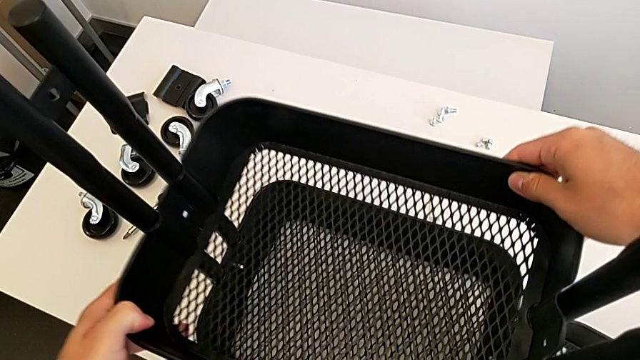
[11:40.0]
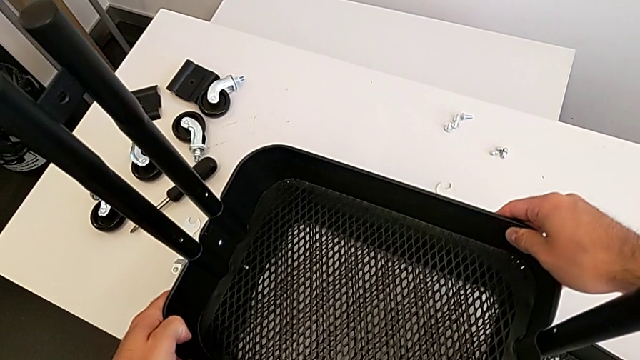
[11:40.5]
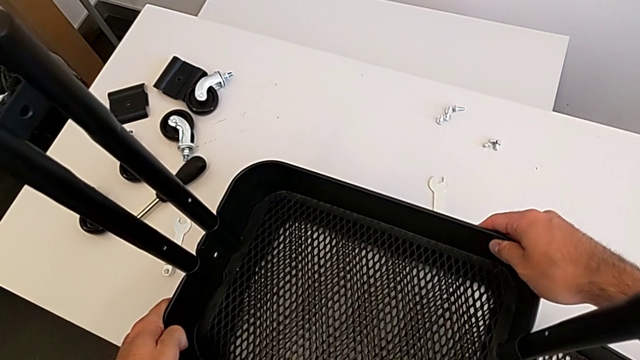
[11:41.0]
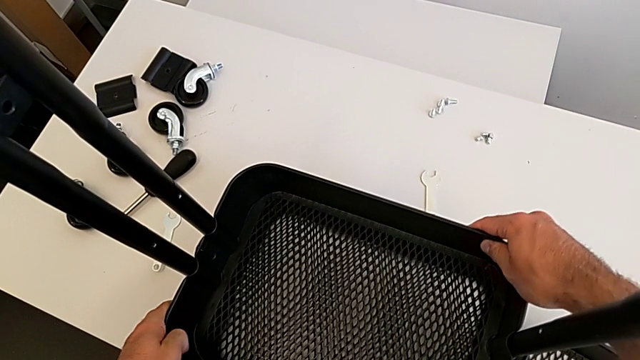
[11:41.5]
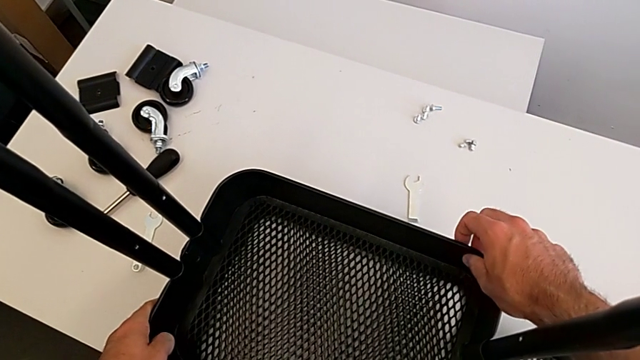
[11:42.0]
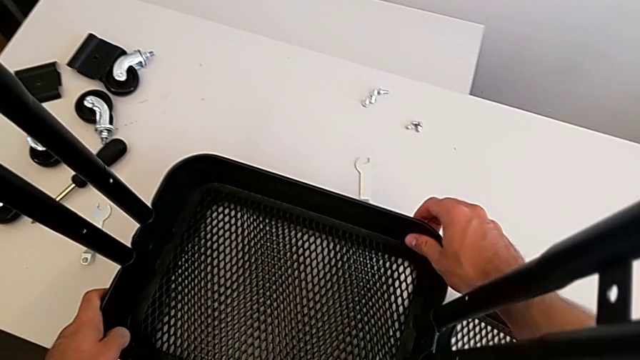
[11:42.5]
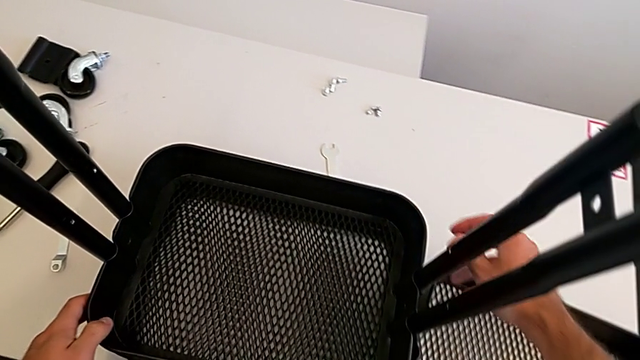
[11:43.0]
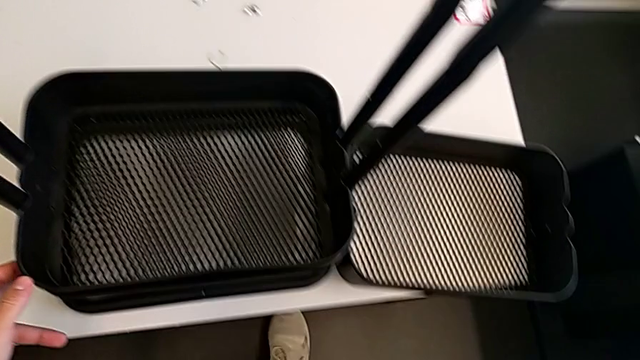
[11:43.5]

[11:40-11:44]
The camera wearer is placing the middle grid tray on the frame. They insert the middle grid tray.

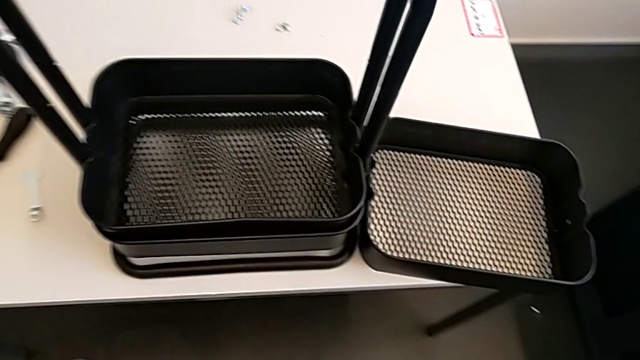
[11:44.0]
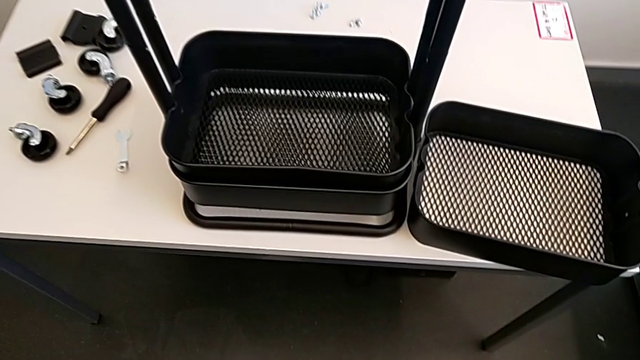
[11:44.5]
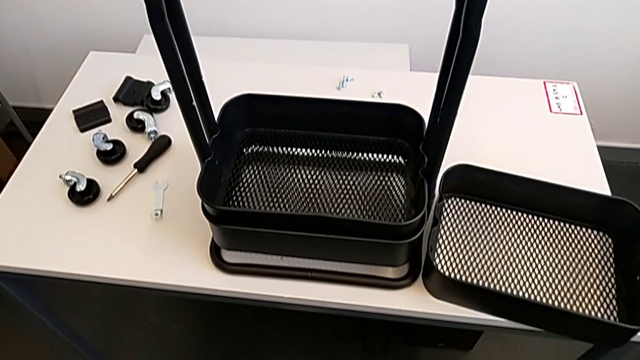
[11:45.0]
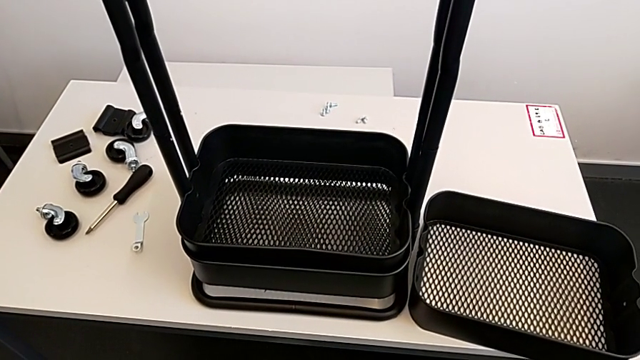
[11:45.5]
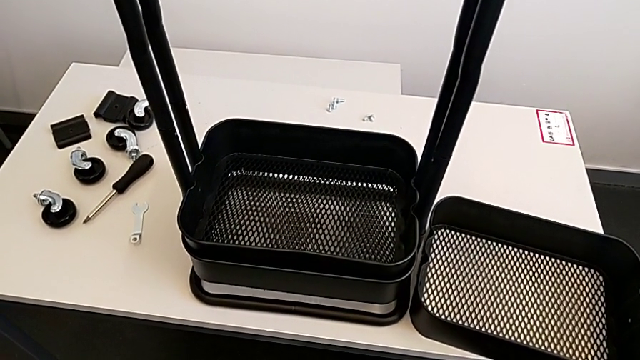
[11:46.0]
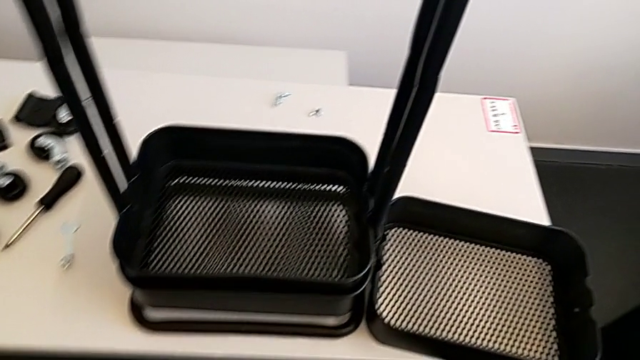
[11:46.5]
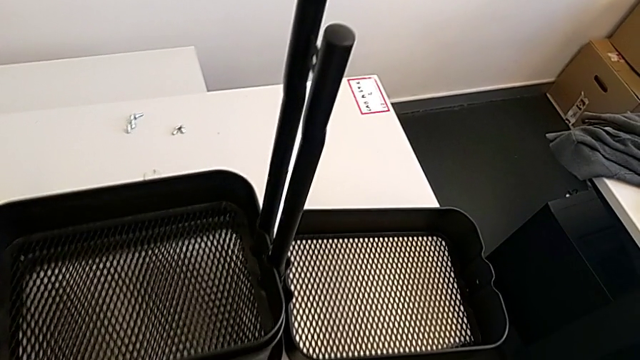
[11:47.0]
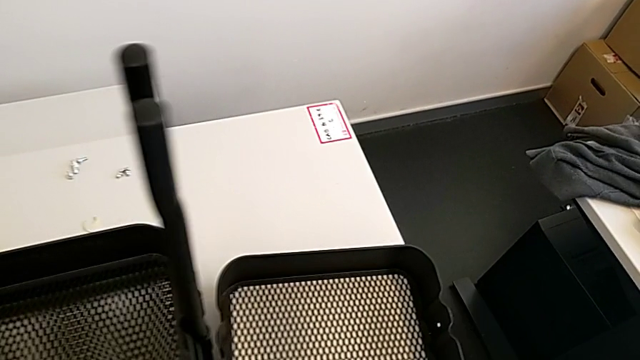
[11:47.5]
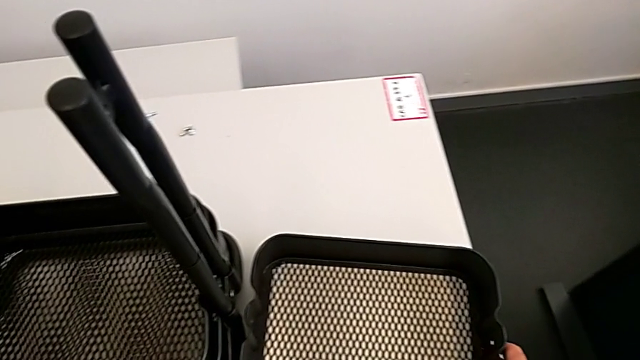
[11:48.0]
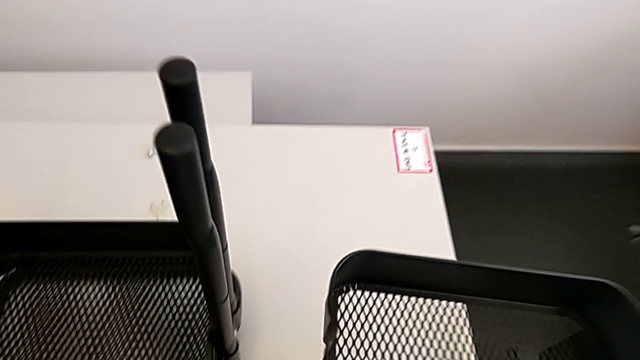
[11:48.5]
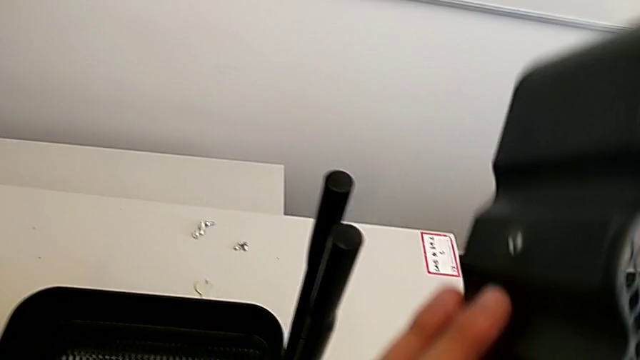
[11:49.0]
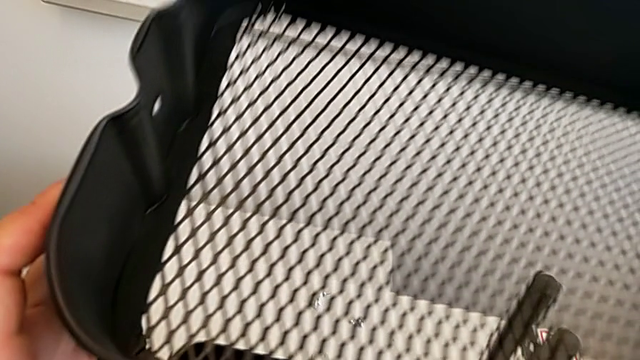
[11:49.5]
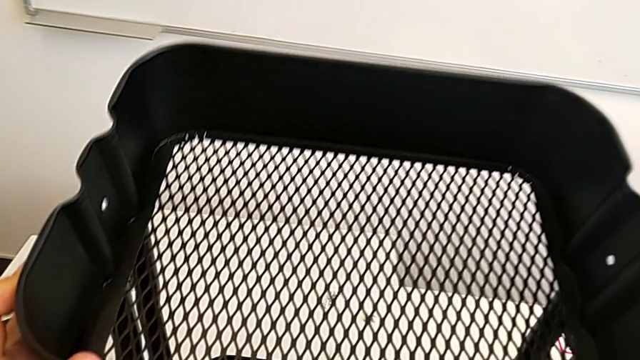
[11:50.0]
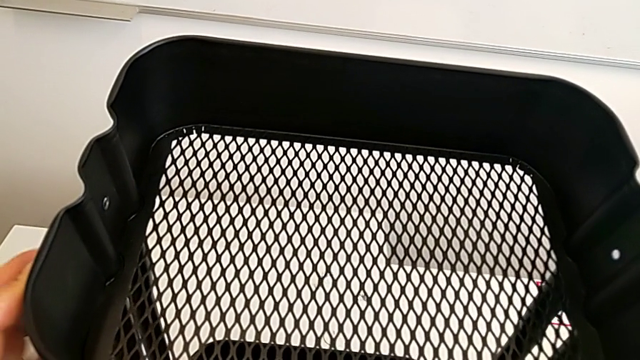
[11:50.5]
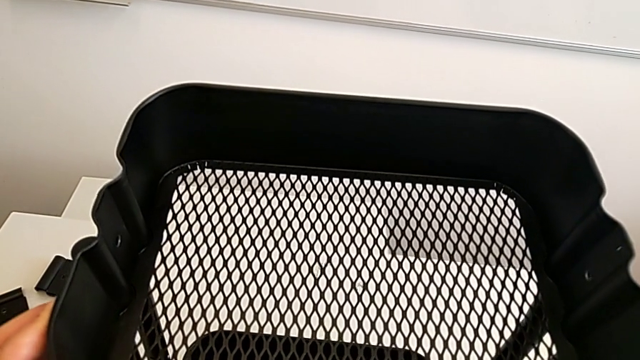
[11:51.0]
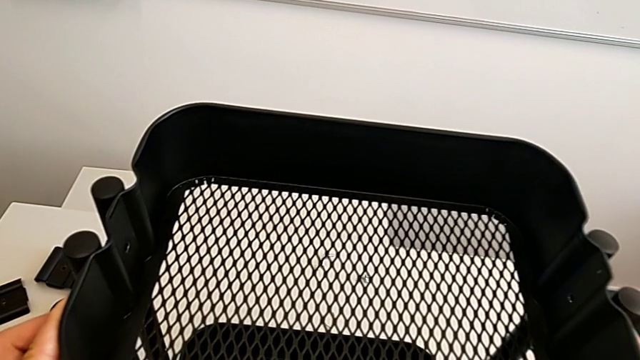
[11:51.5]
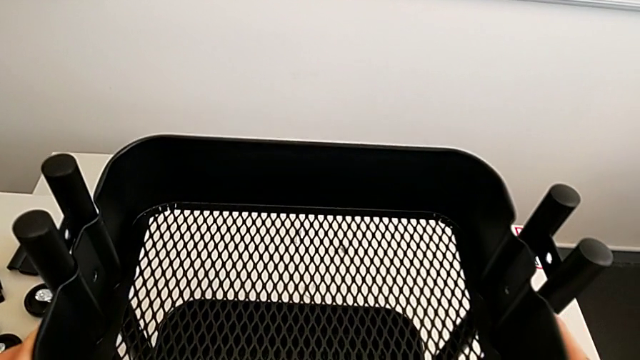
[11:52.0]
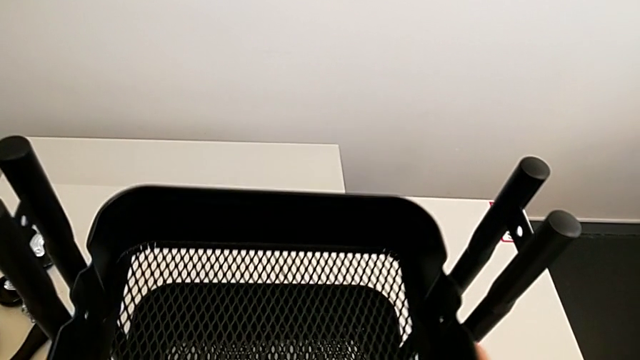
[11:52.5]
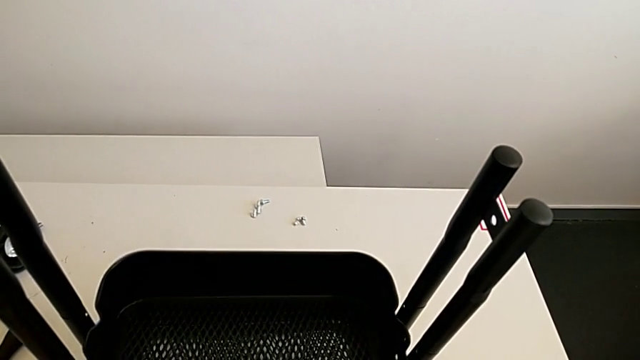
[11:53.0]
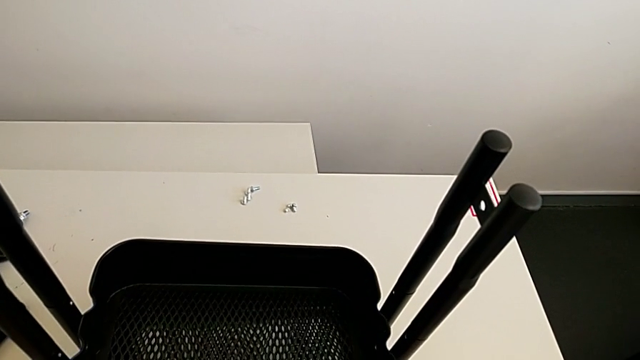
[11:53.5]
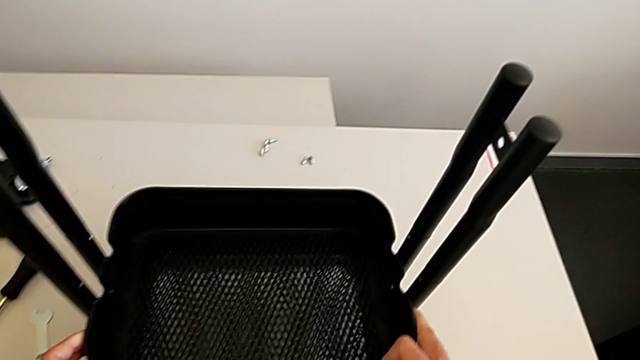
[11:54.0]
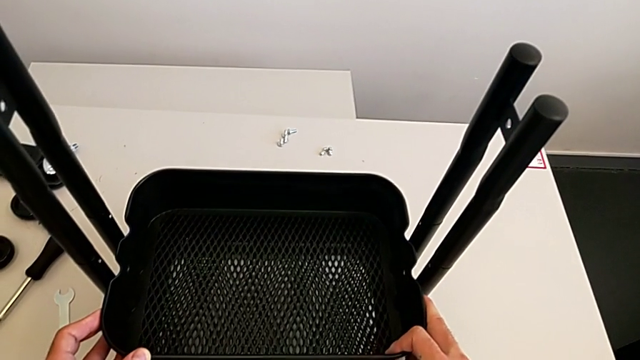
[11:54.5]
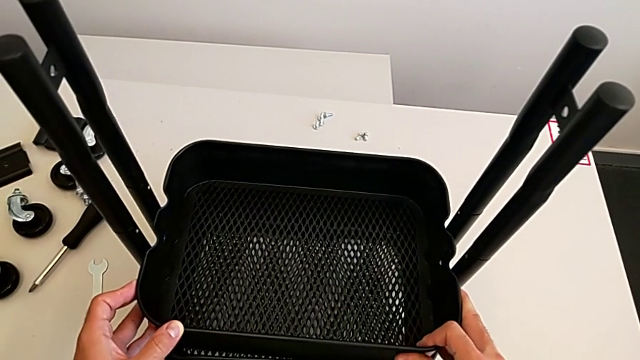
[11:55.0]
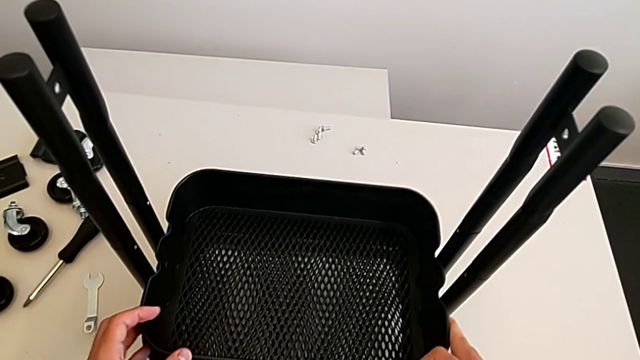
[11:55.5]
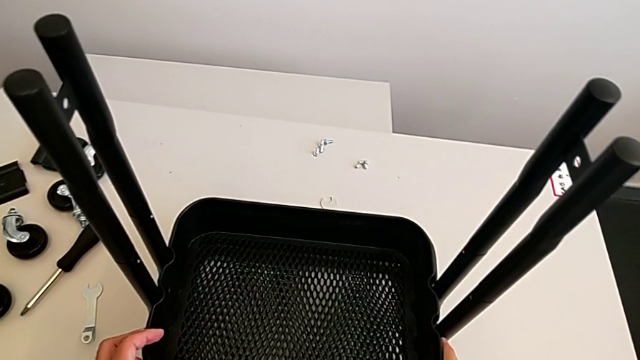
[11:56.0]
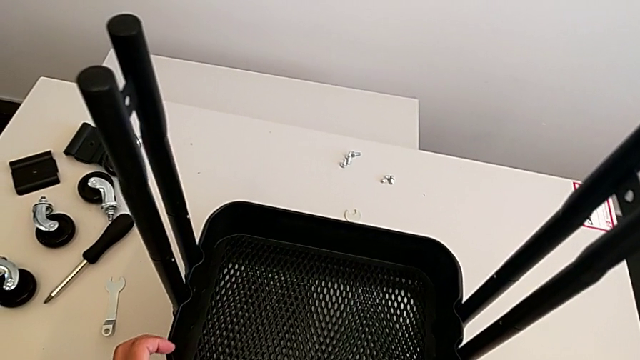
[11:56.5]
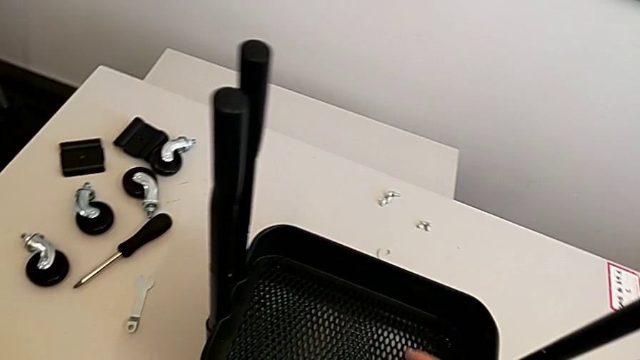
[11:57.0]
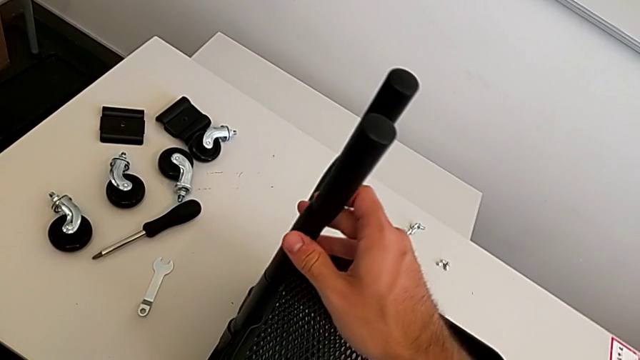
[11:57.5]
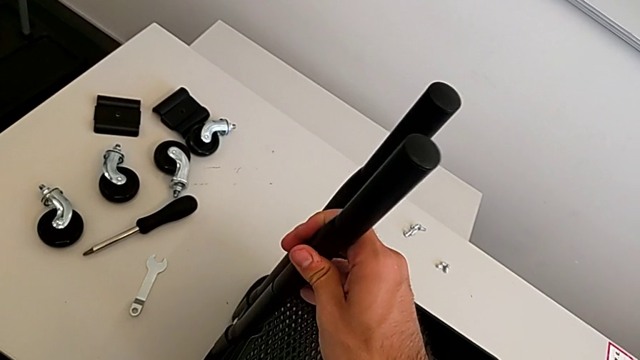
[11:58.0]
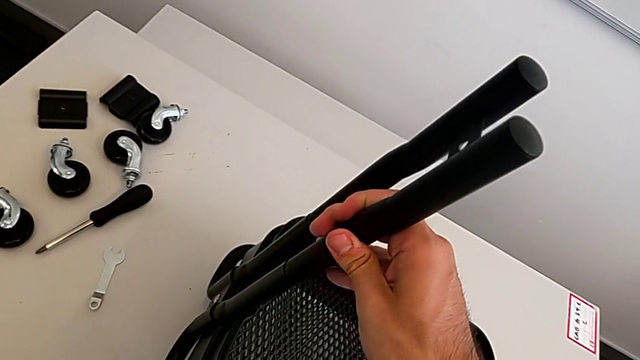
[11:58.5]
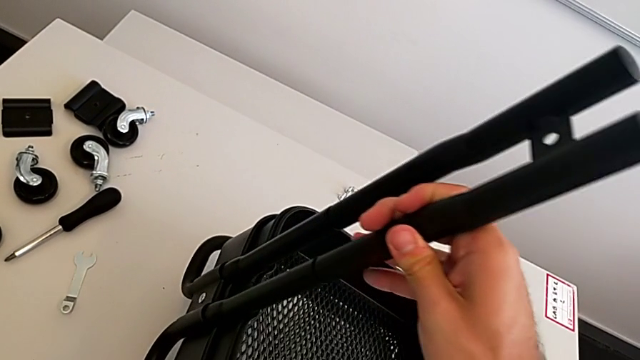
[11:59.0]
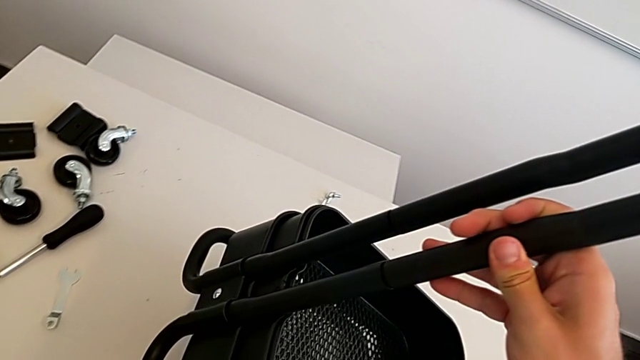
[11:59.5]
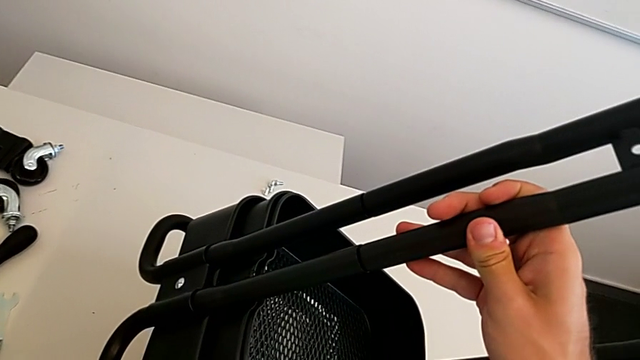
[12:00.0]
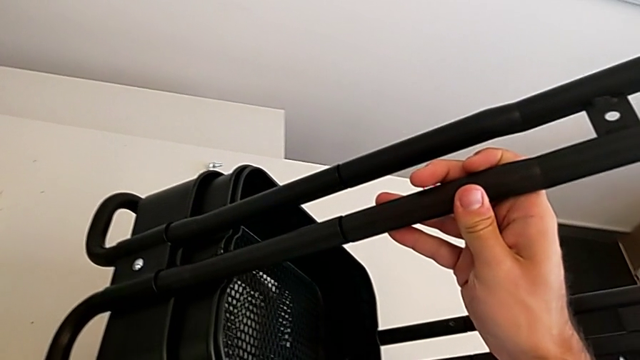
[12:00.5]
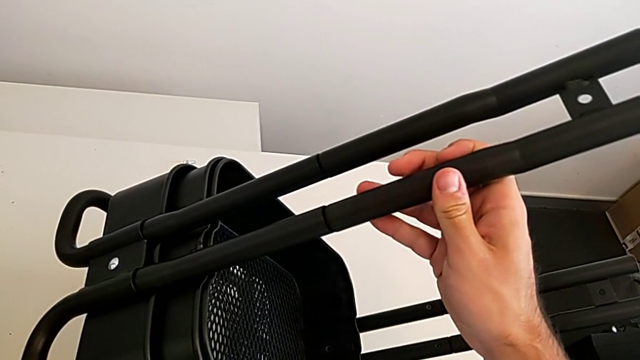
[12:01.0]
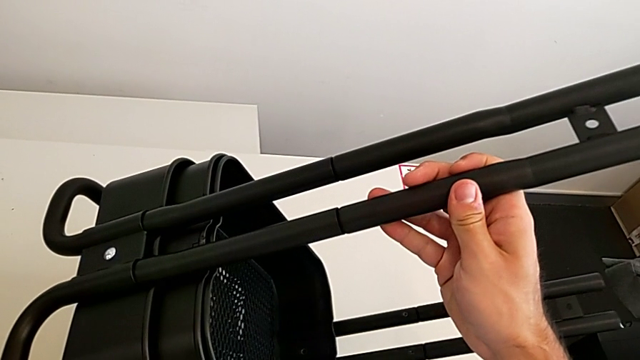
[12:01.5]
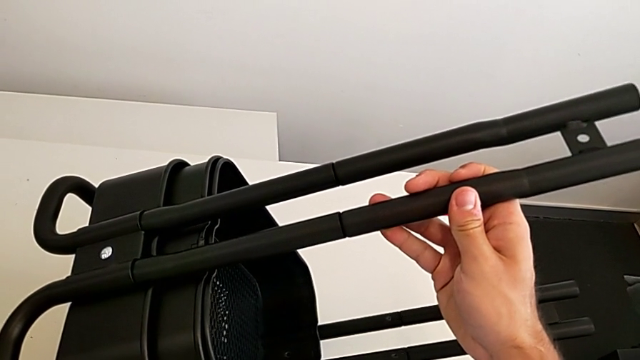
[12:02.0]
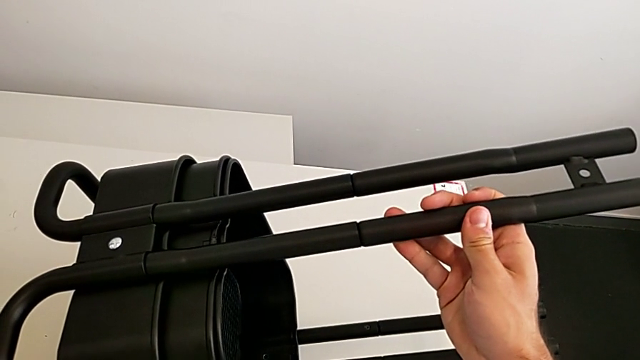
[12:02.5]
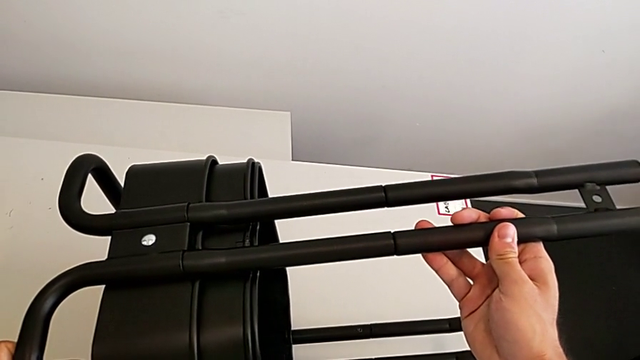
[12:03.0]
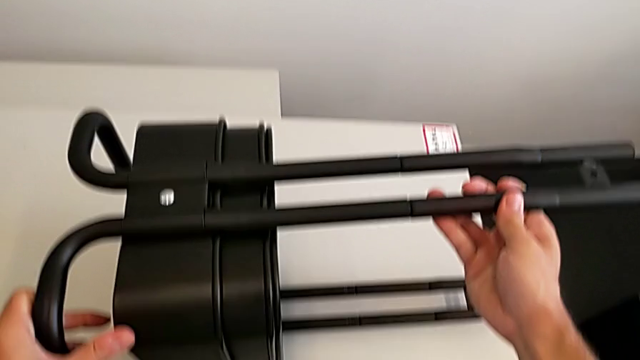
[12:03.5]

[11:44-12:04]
The camera wearer is aligning the two trays. They grab the top grid tray, insert it and begin to wrongly rotate the utility cart.
